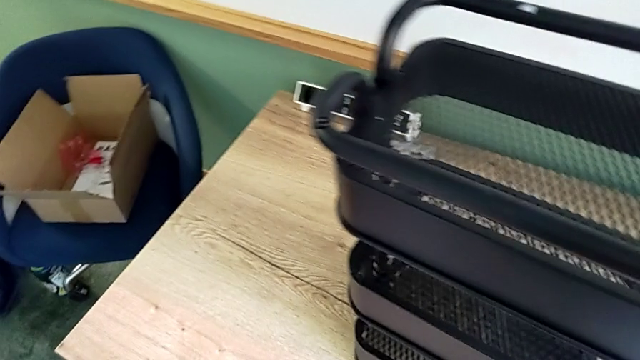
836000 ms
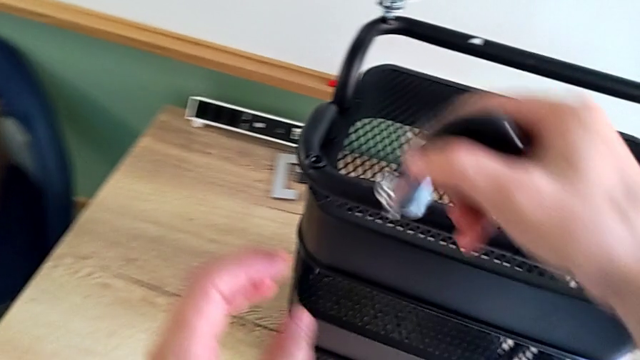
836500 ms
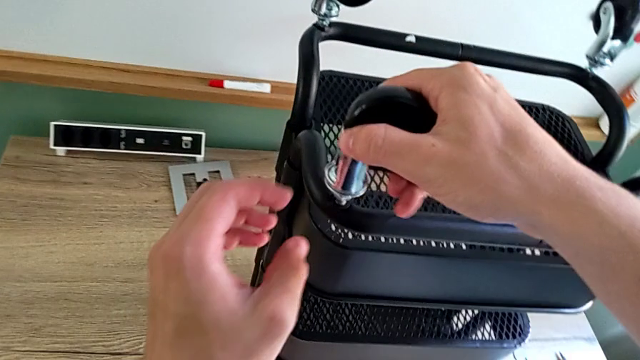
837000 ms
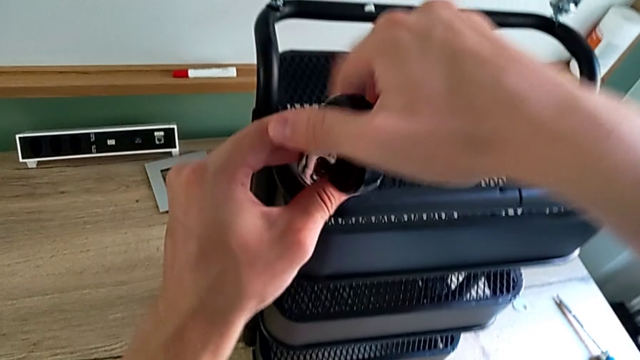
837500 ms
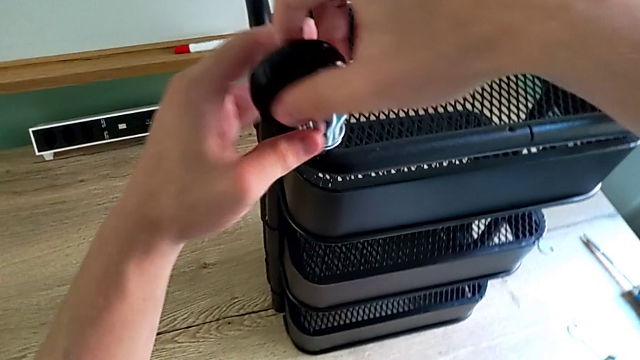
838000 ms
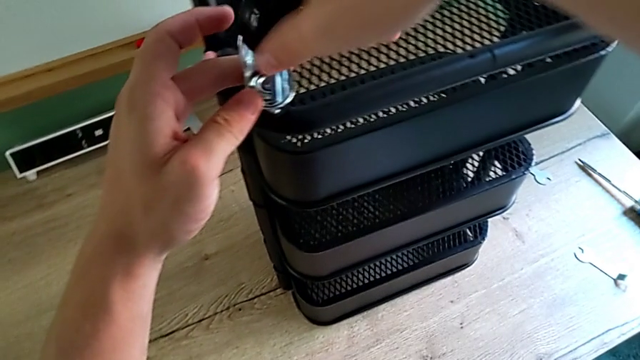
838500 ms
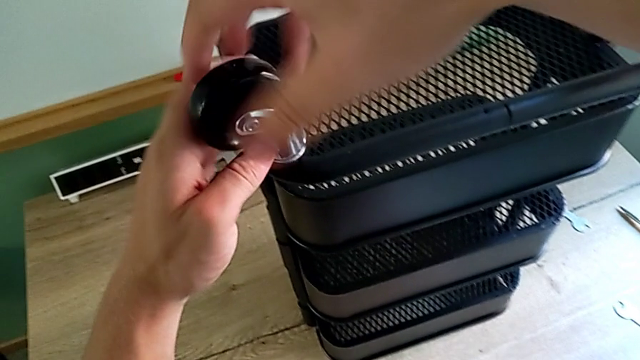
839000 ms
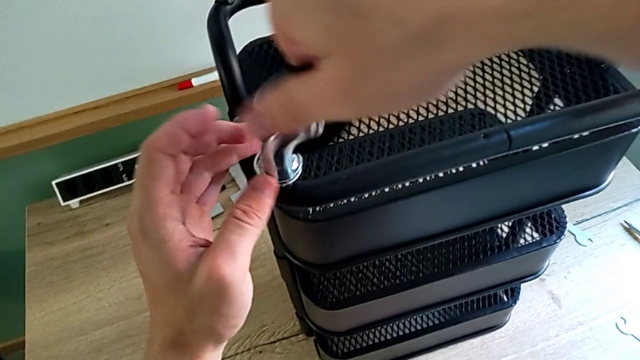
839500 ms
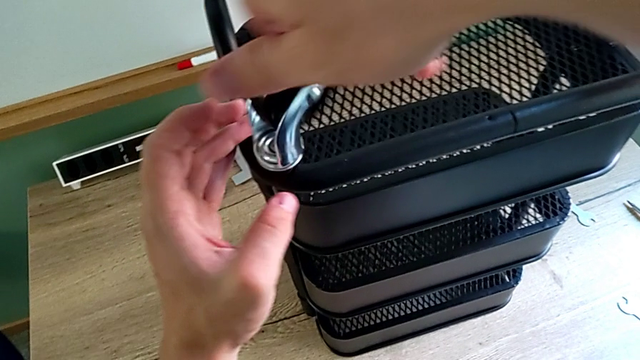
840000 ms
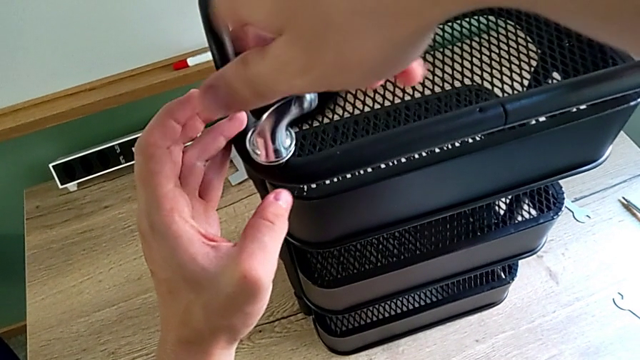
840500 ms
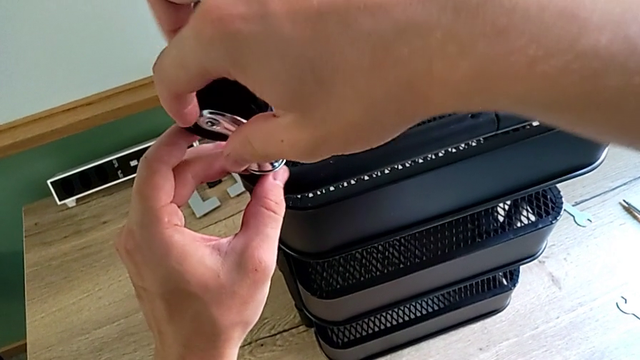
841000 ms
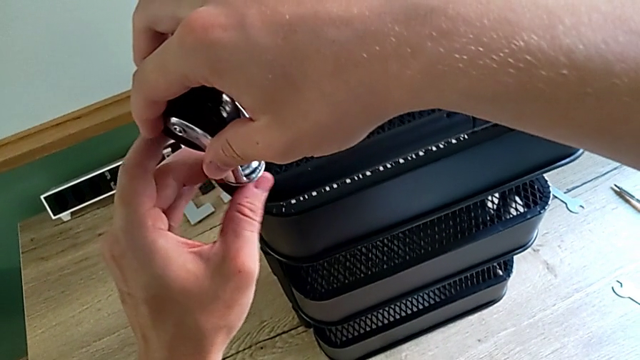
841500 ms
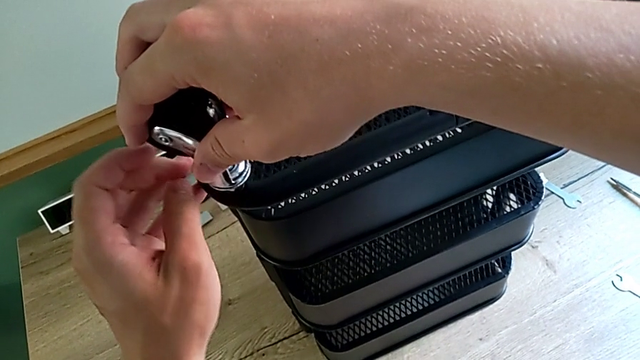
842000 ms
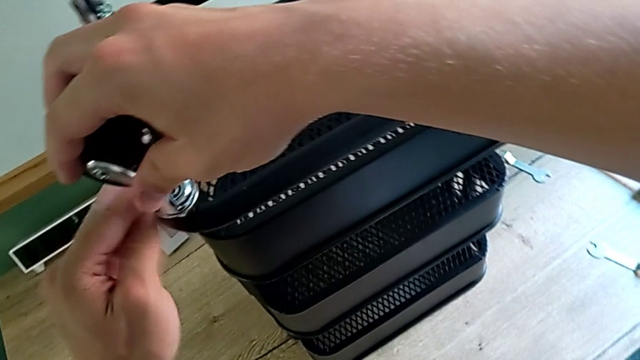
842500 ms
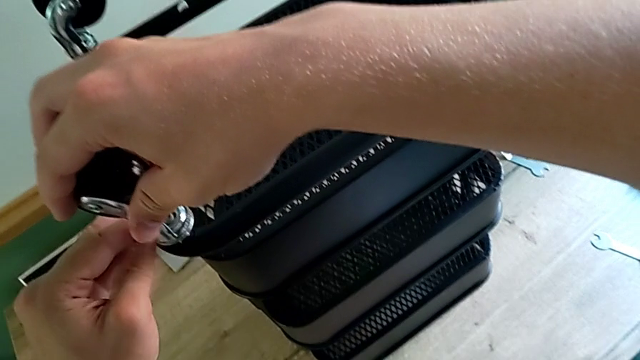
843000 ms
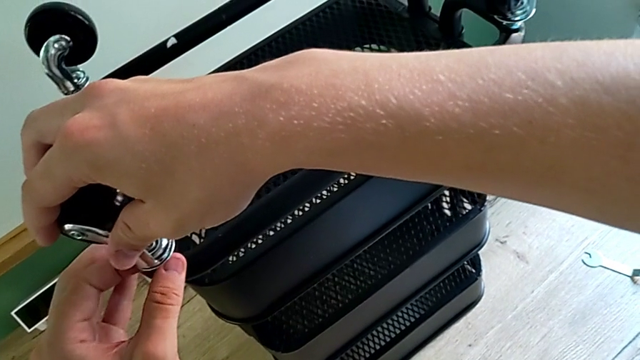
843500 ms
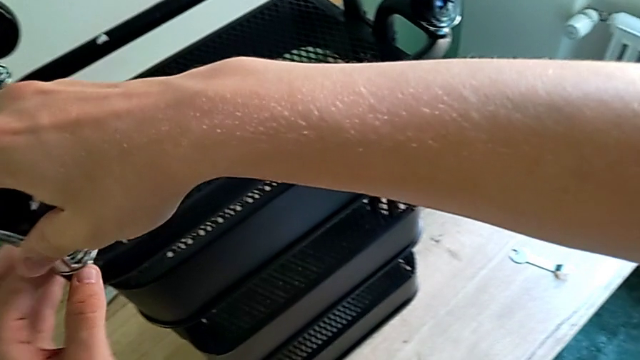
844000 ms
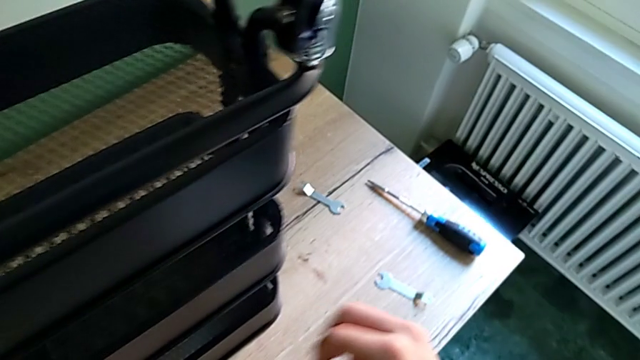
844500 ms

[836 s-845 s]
The camera wearer is assembling the third wheel. They screw the fourth wheel.

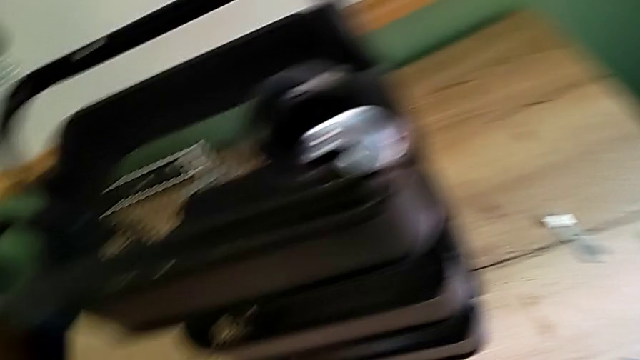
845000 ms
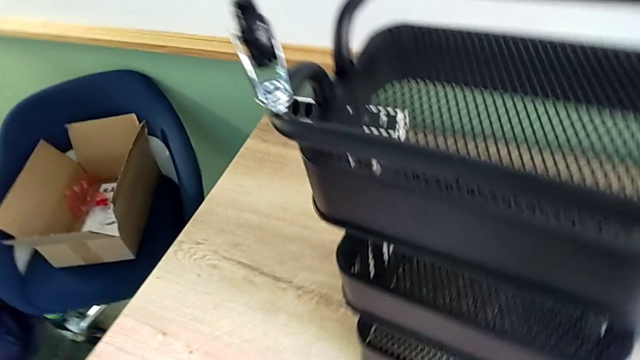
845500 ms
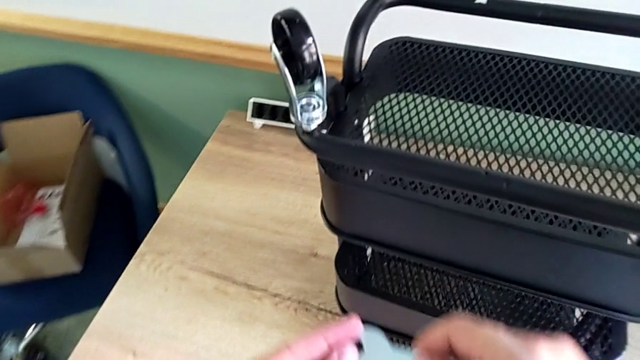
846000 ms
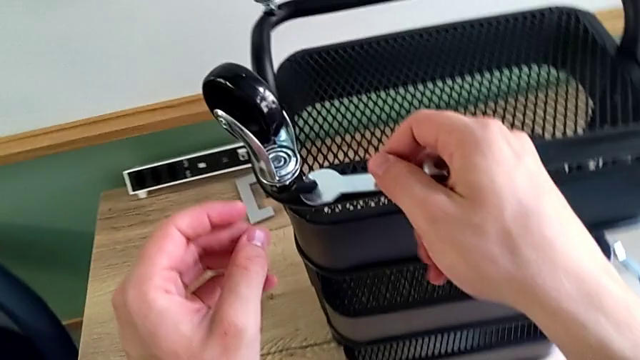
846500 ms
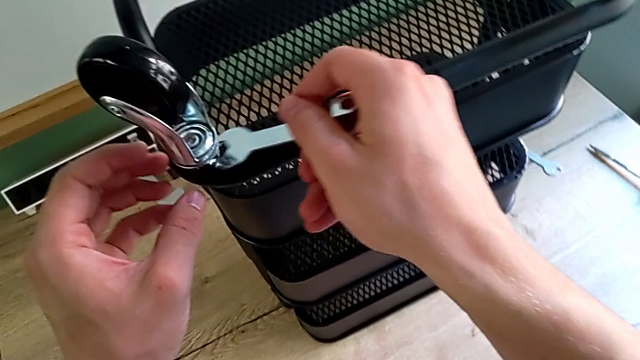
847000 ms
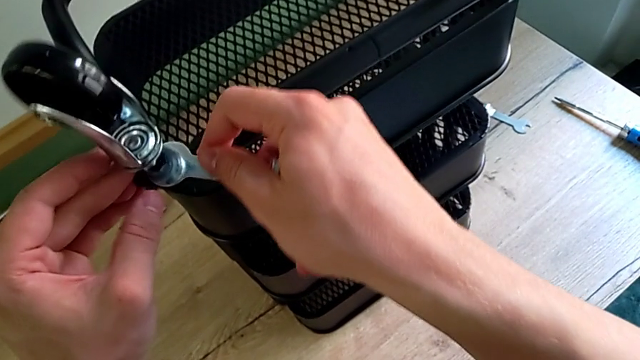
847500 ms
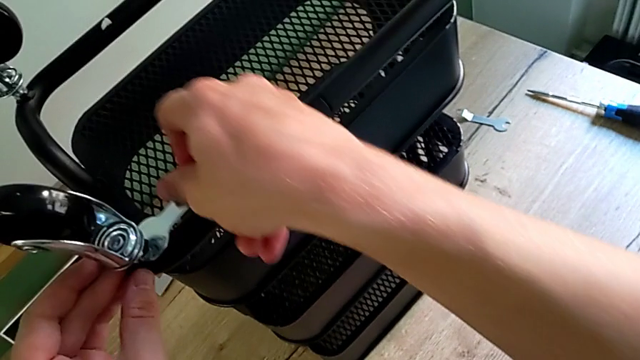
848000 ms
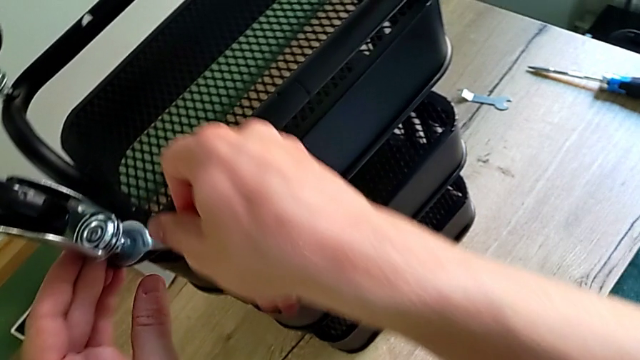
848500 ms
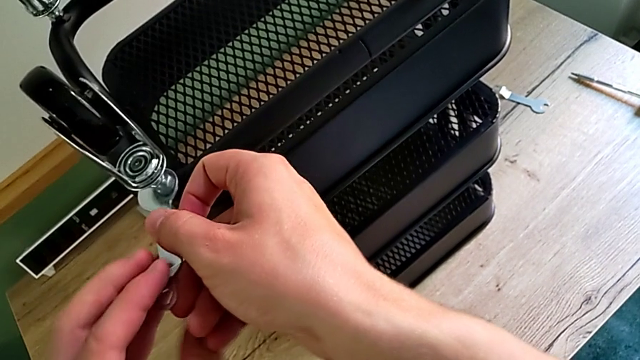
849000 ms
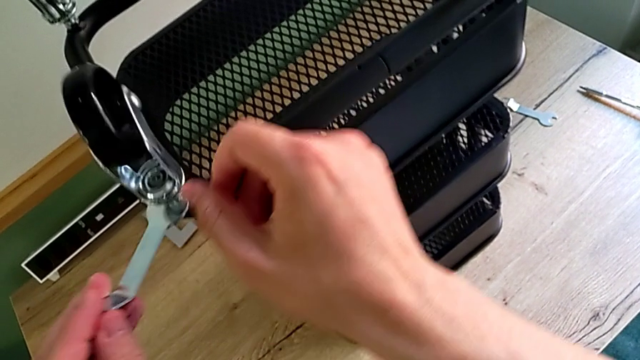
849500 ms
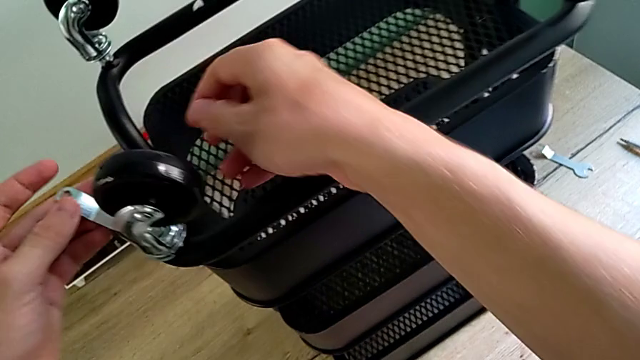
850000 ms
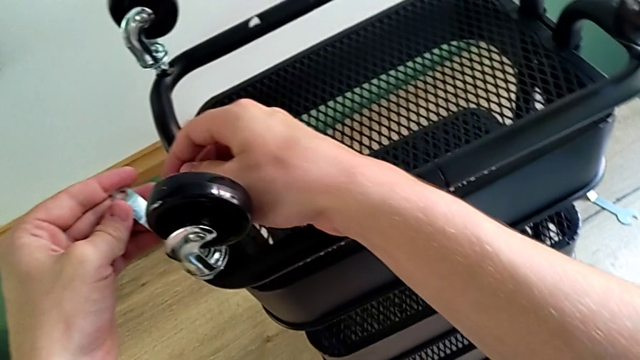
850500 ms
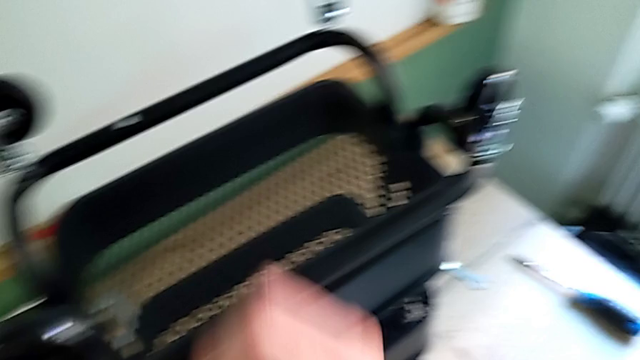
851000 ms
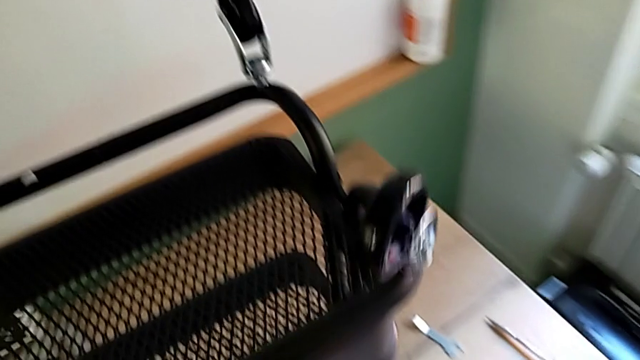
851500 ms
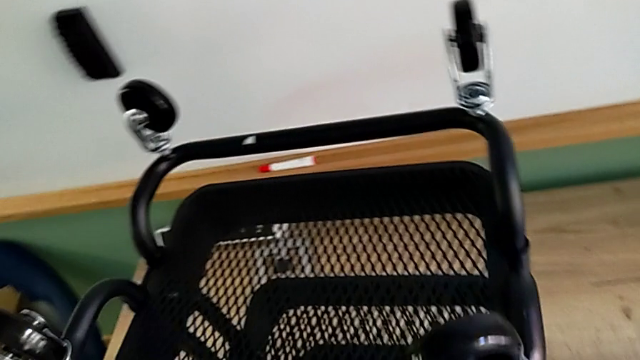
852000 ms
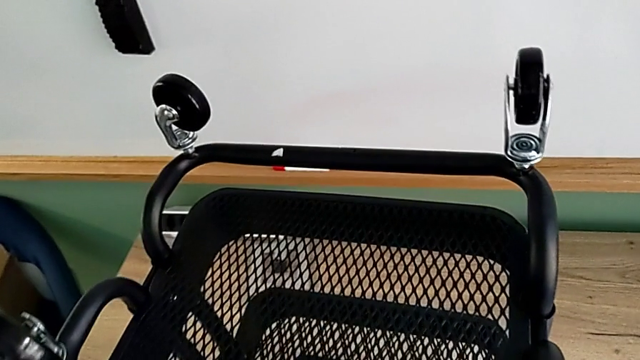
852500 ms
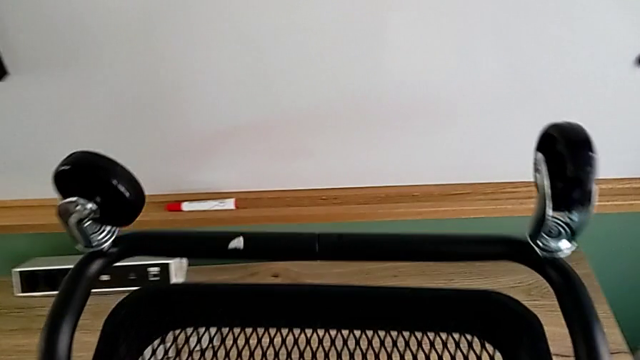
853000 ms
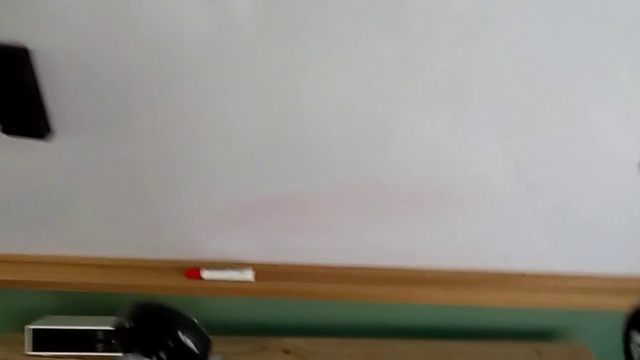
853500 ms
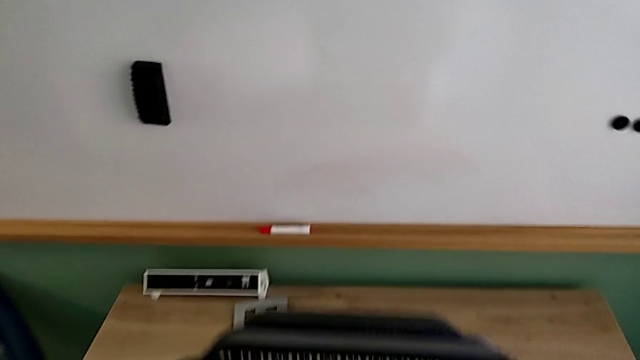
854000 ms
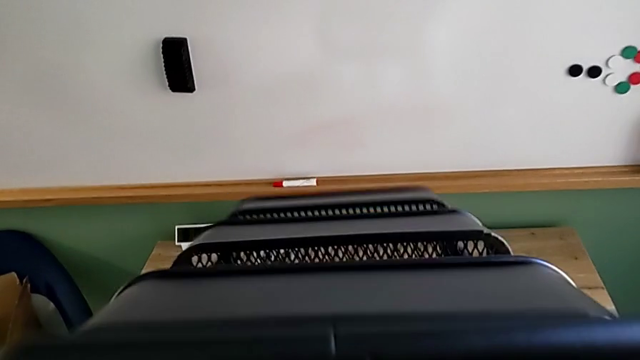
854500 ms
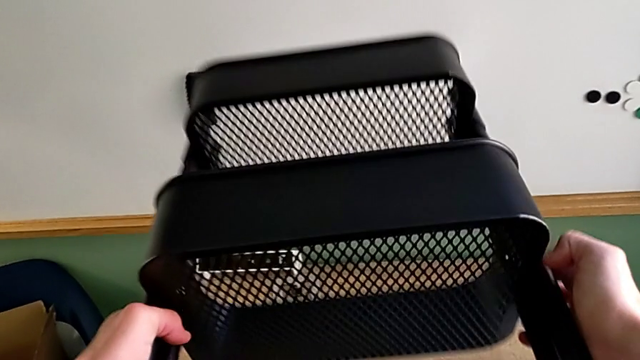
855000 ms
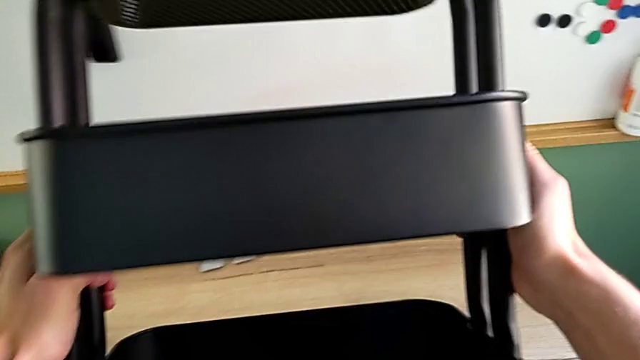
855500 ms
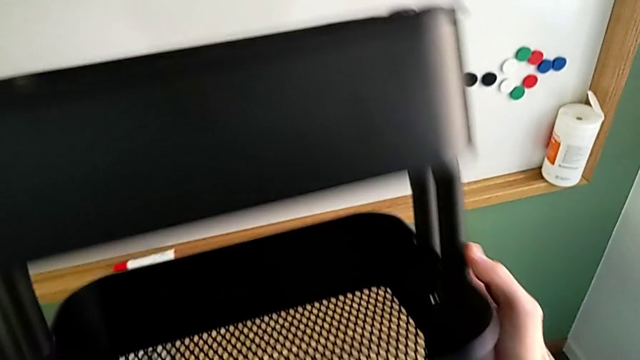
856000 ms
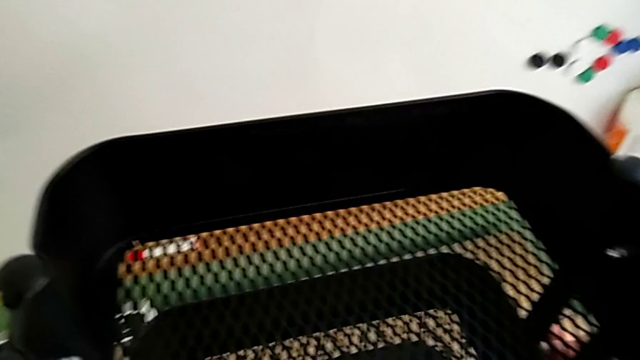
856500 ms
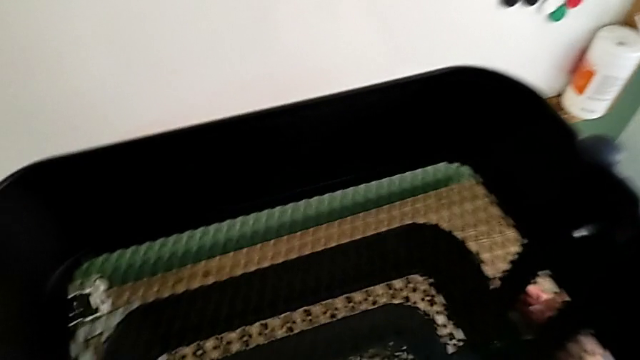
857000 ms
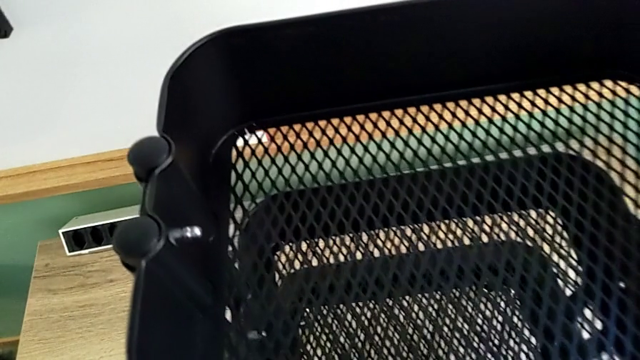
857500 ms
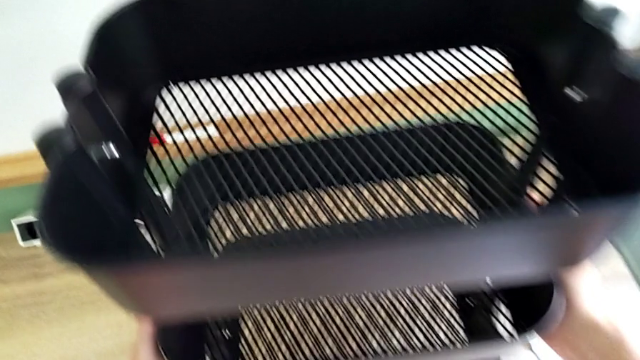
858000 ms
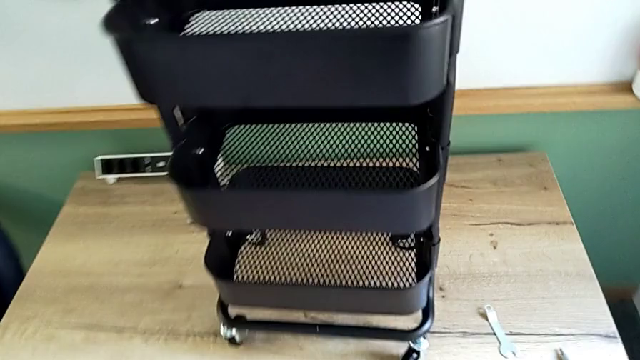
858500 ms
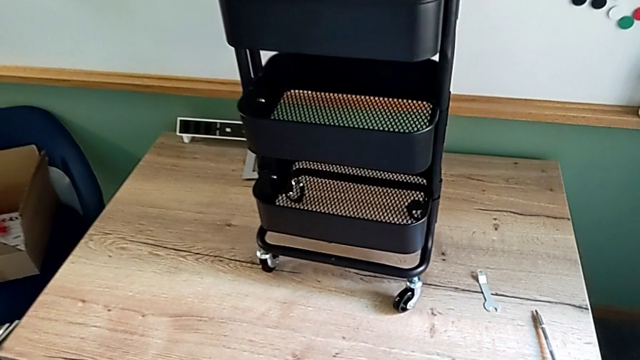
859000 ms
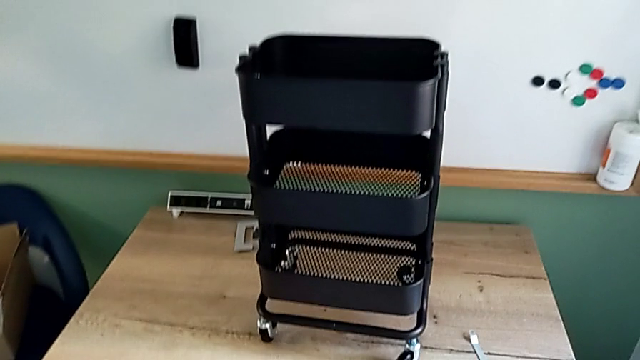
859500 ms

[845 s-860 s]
The camera wearer is assembling the third wheel. They grab the fourth wheel, screw it and rotate the utility cart.
